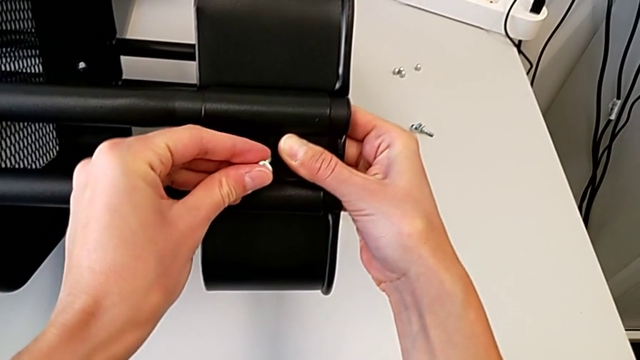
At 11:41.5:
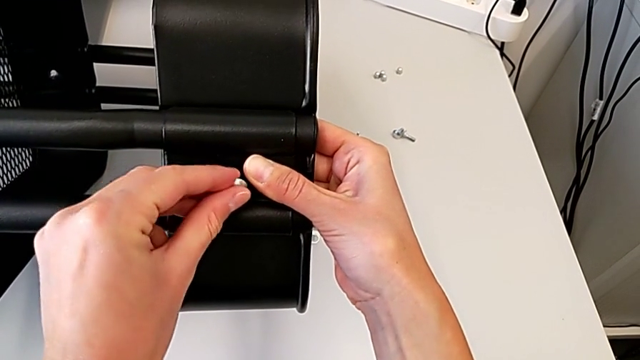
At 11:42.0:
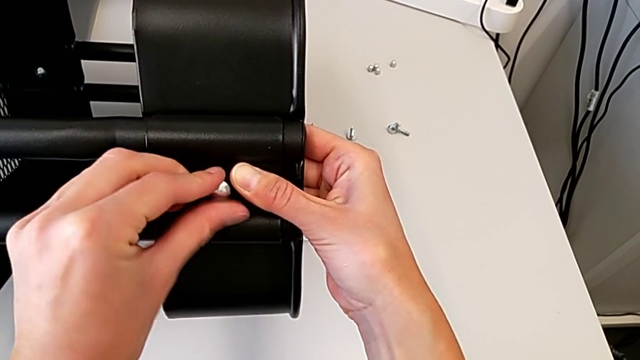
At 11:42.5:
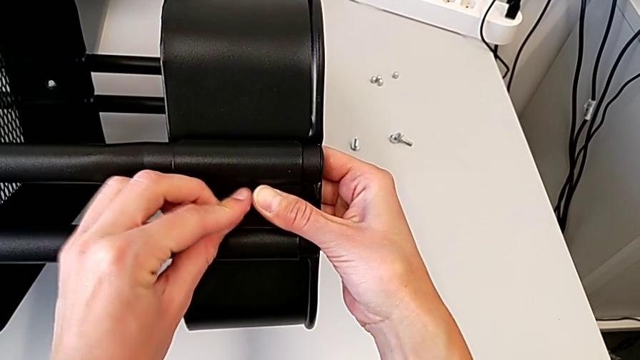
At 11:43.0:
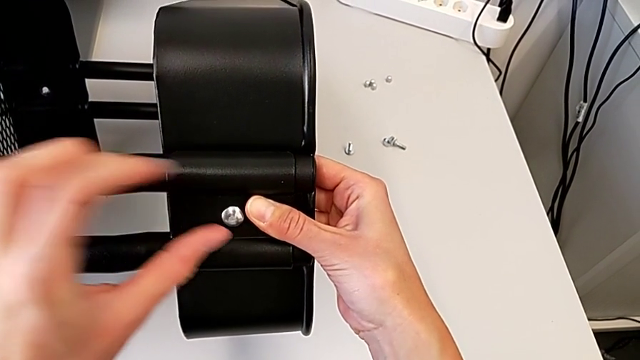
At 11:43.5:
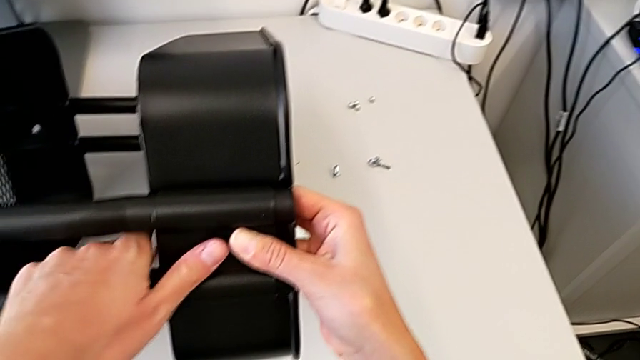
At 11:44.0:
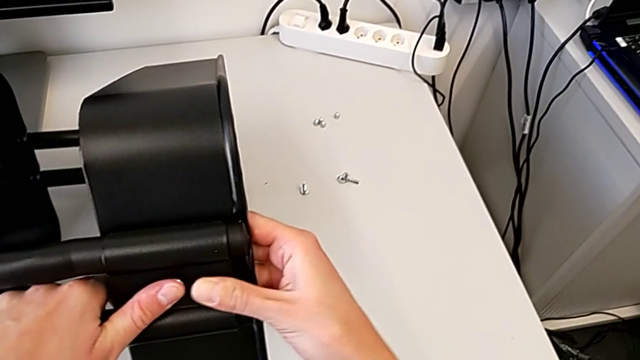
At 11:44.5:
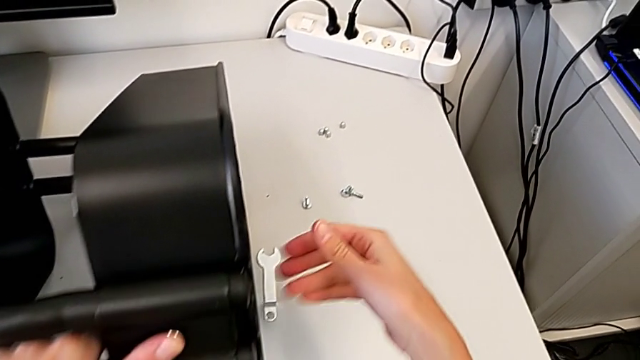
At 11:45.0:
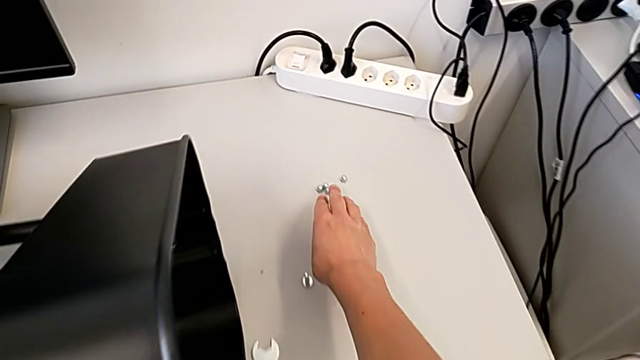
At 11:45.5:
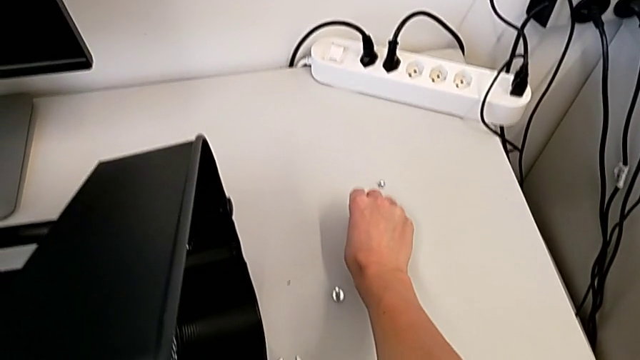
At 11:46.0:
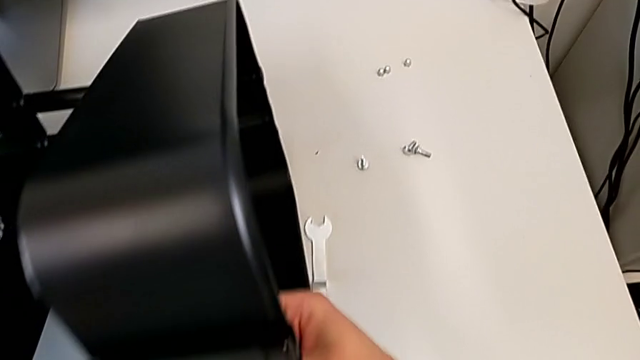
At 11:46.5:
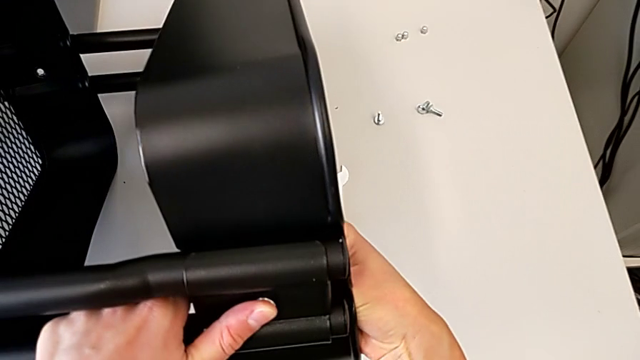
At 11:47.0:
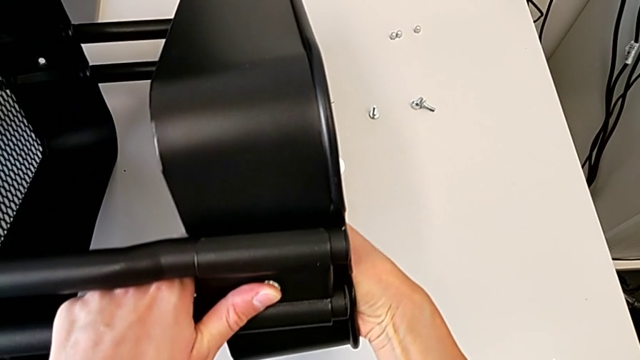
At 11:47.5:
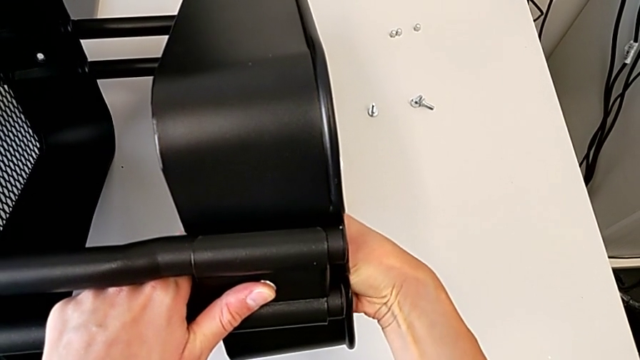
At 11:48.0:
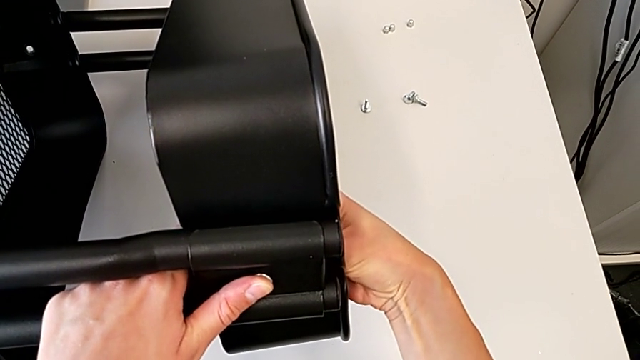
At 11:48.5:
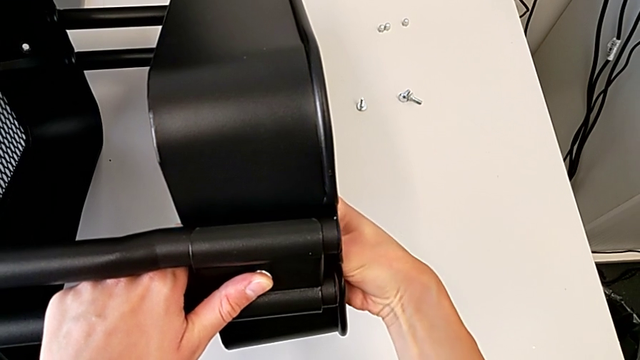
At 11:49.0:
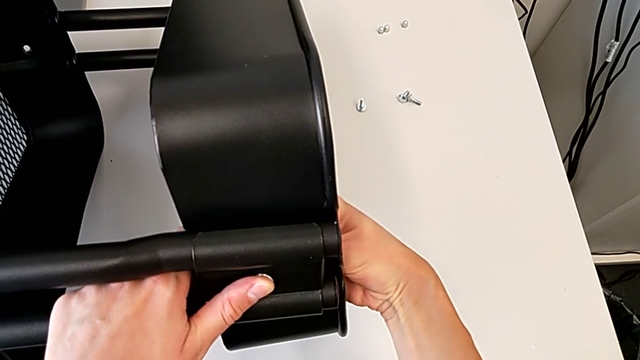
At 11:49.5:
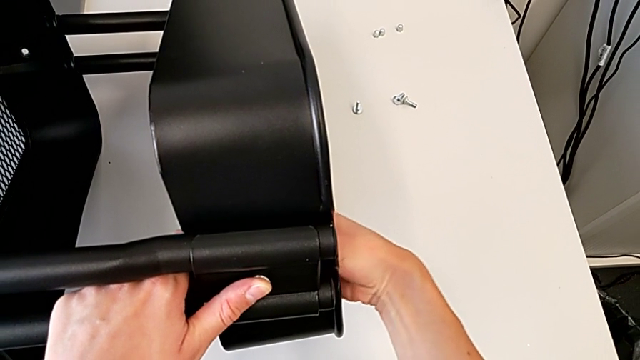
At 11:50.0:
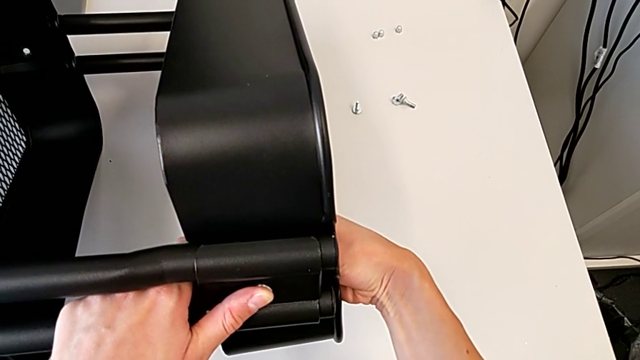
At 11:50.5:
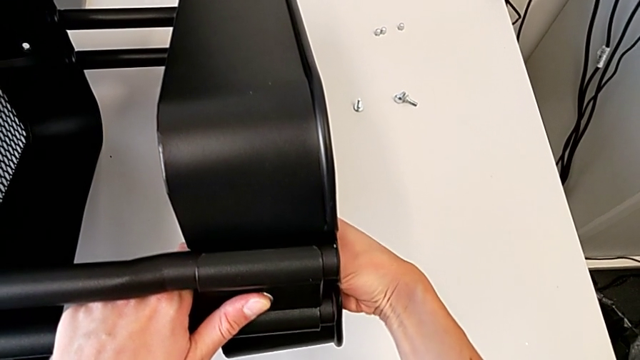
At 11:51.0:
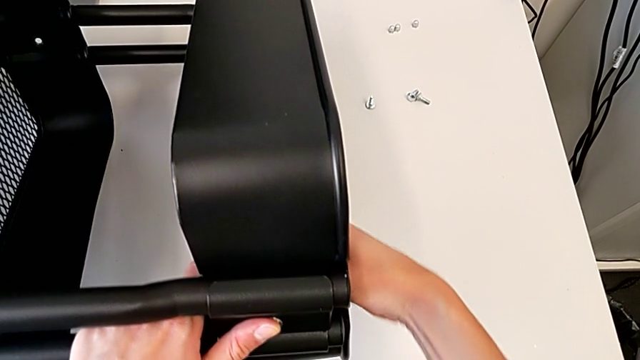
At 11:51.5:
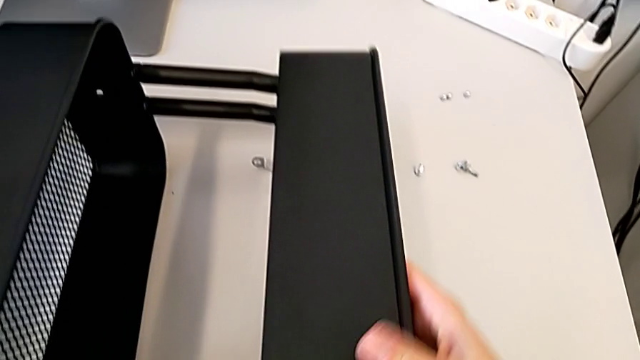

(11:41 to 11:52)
The camera wearer is assembling the middle and top trays. They insert the hexagon cap nut, grab the hexagon cap nut and screw it.

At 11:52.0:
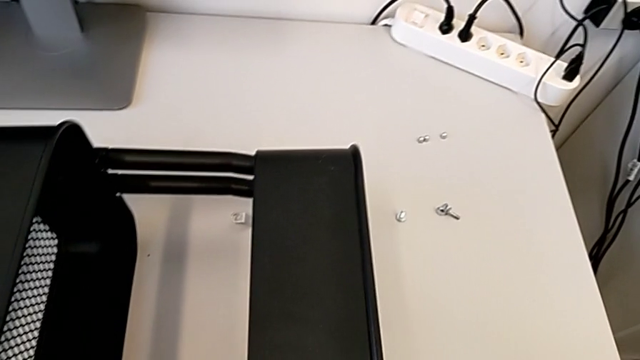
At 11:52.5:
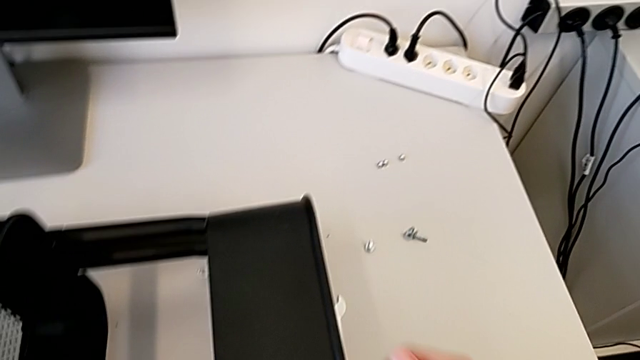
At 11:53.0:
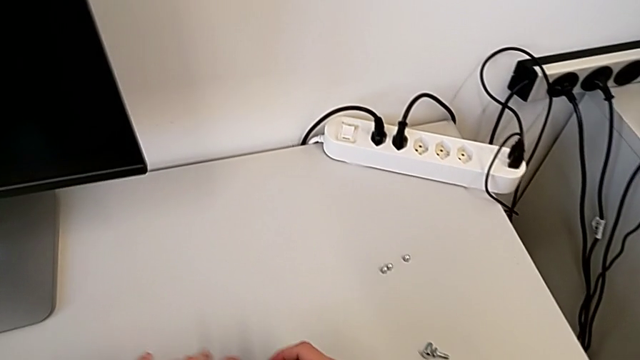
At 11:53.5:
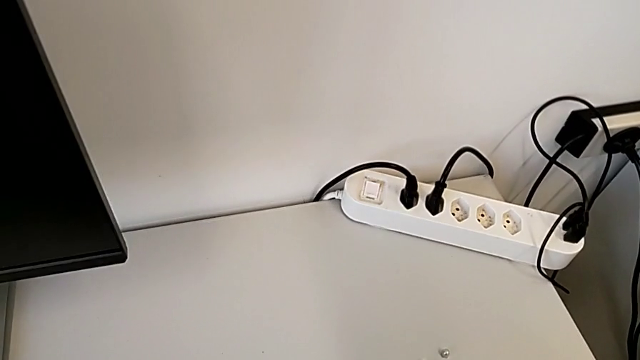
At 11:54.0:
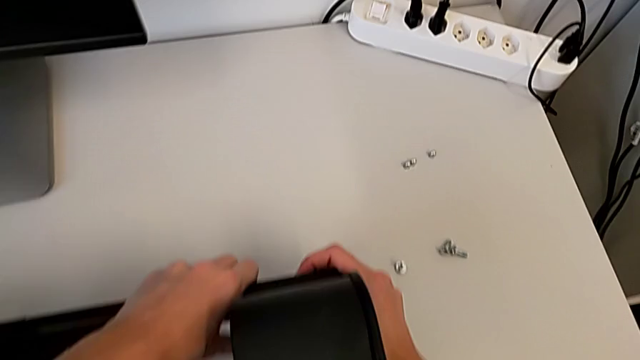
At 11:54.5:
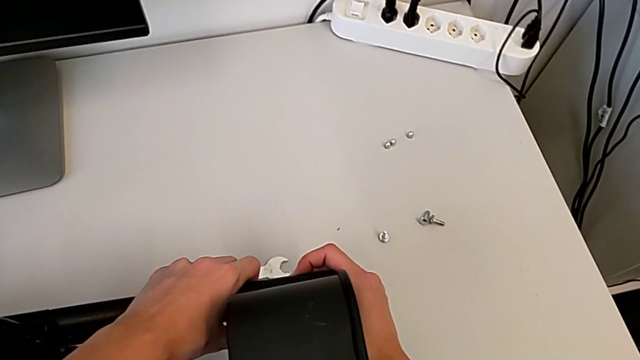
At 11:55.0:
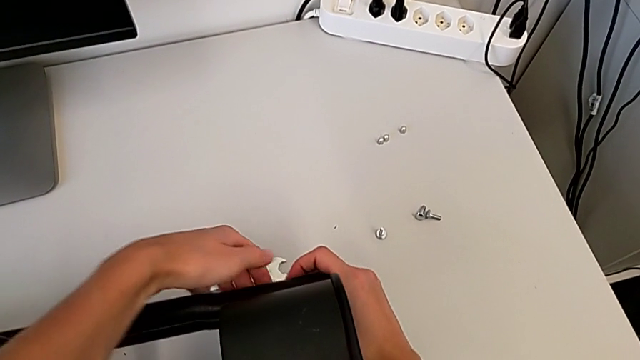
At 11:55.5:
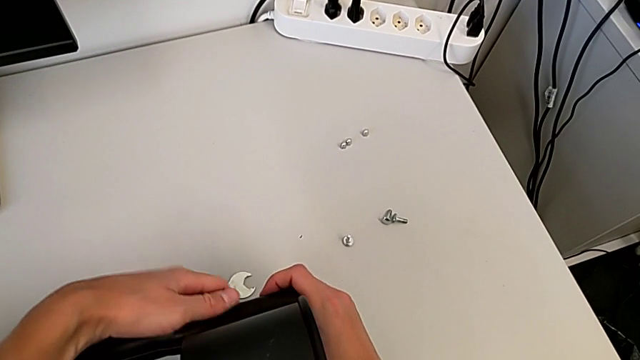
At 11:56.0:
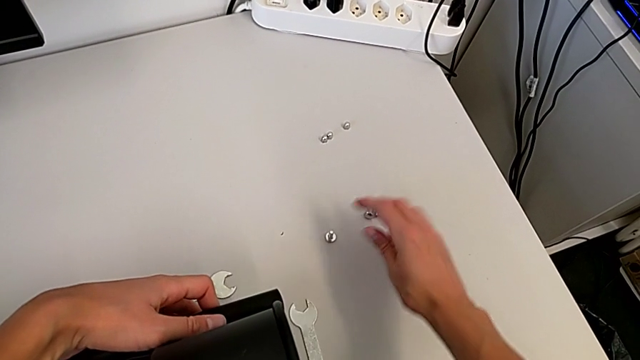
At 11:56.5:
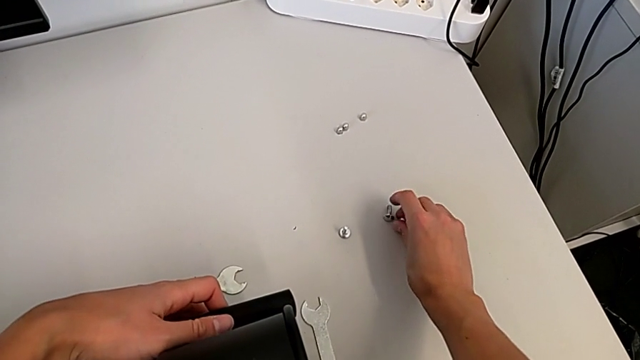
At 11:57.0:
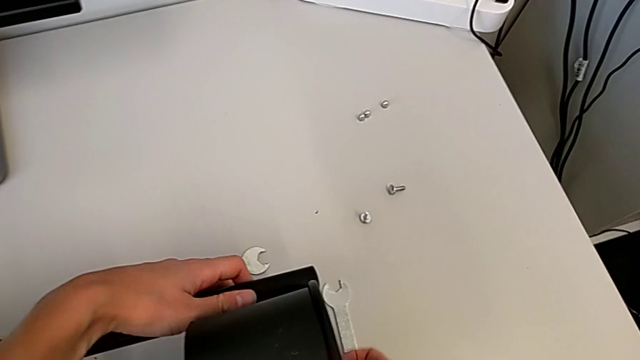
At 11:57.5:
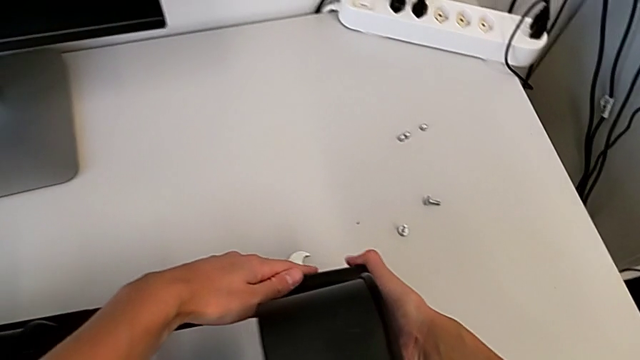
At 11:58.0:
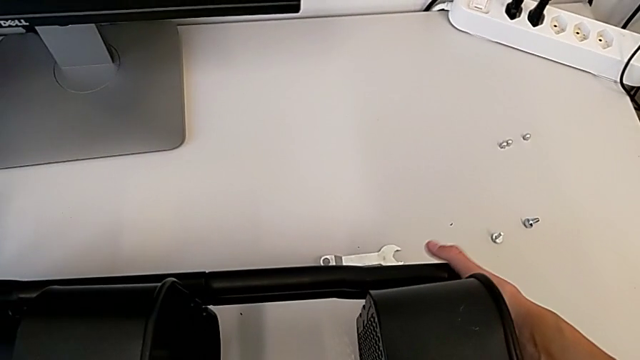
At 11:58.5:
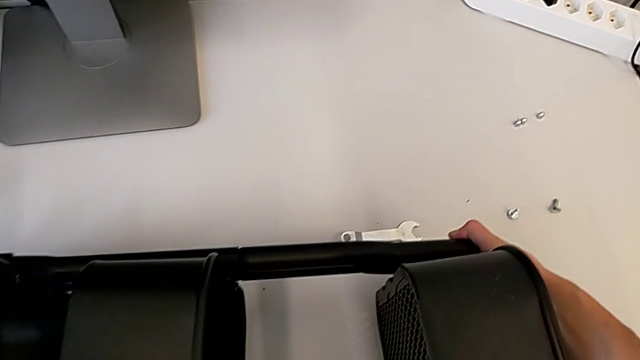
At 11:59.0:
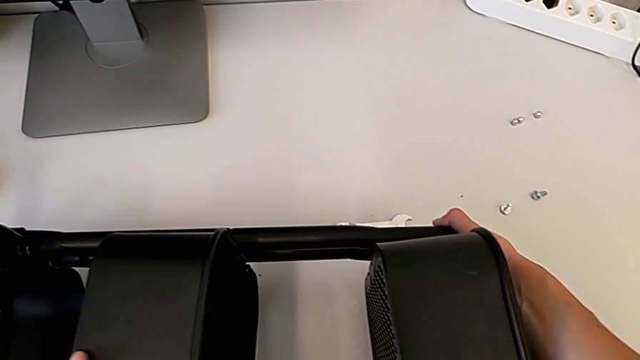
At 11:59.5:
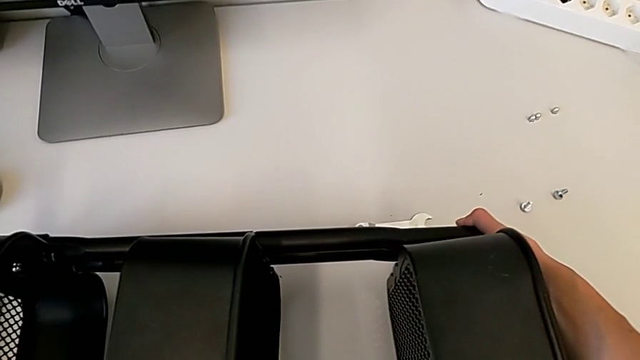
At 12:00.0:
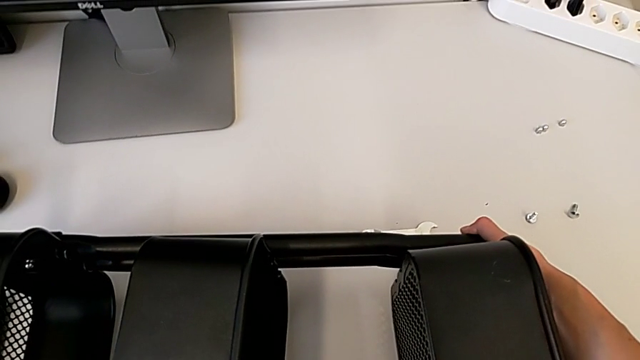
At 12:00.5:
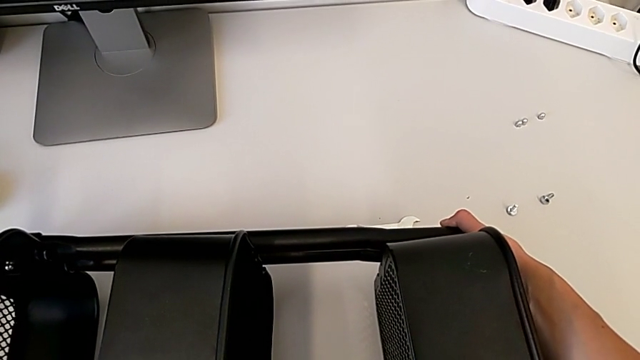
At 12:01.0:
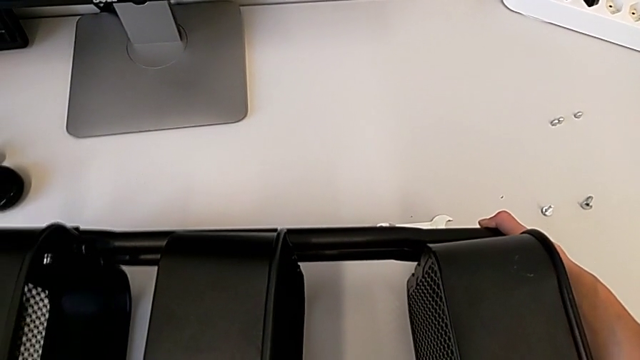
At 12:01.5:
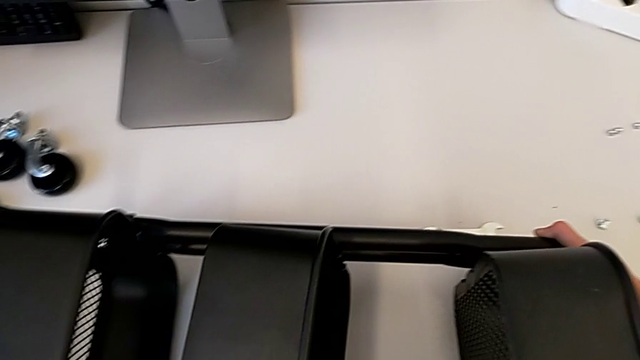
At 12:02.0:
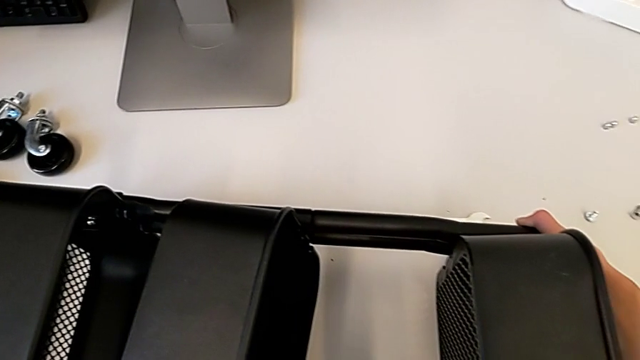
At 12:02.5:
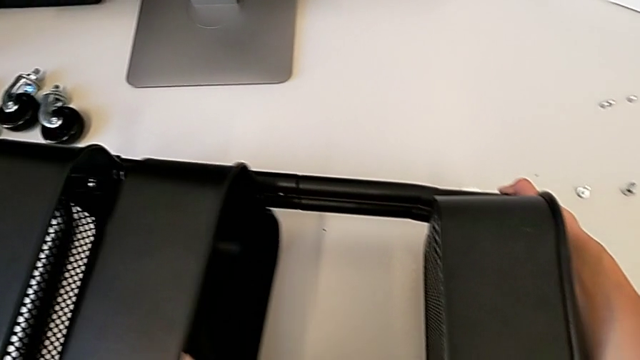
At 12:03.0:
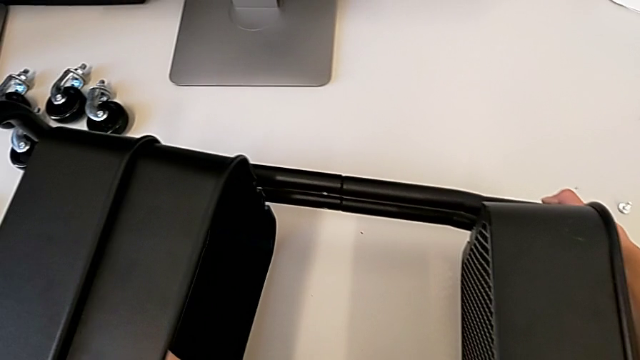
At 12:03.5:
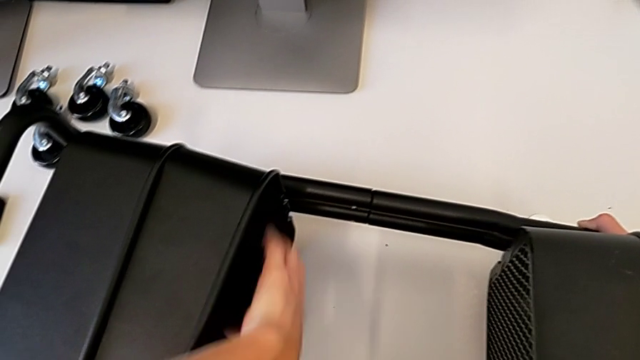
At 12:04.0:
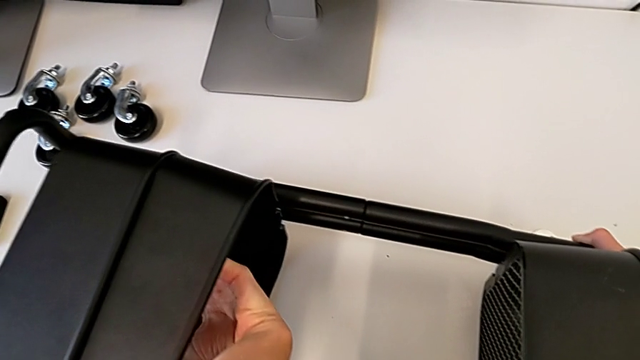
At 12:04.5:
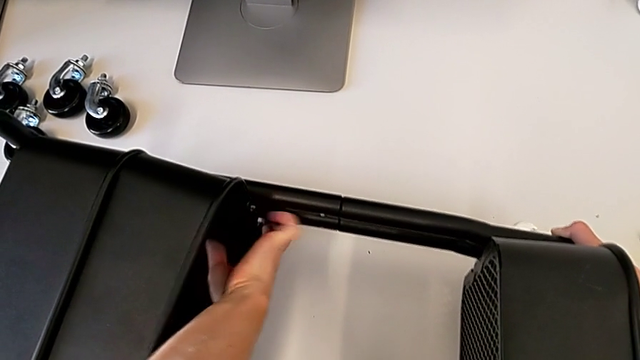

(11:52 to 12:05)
The camera wearer is attaching a bracket and a hexagon cap nut to the side of the tray. They align the bracket, grab the hexagon cap nut and begin to grab the middle grid tray.
